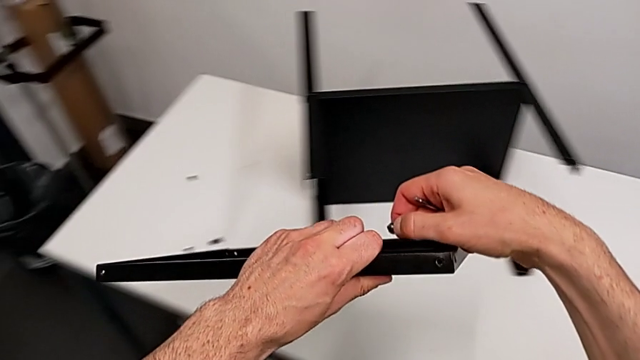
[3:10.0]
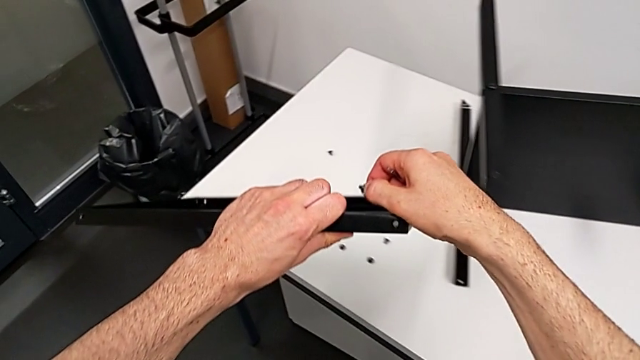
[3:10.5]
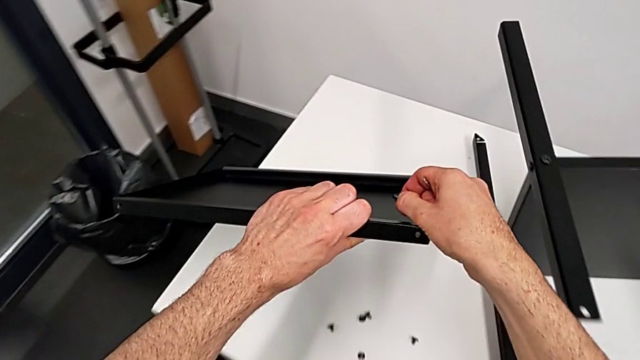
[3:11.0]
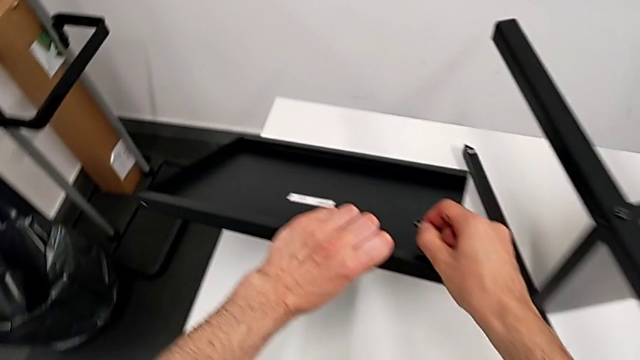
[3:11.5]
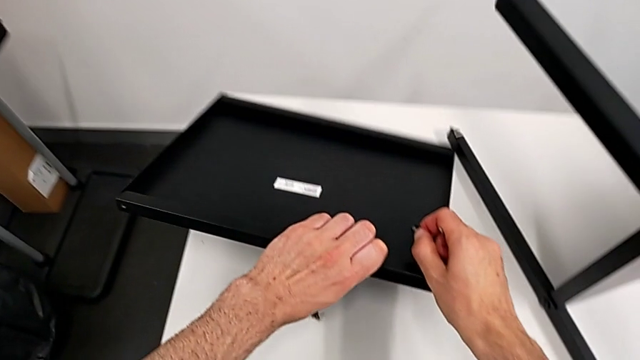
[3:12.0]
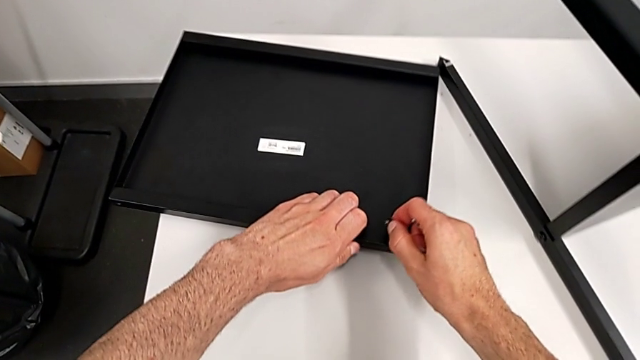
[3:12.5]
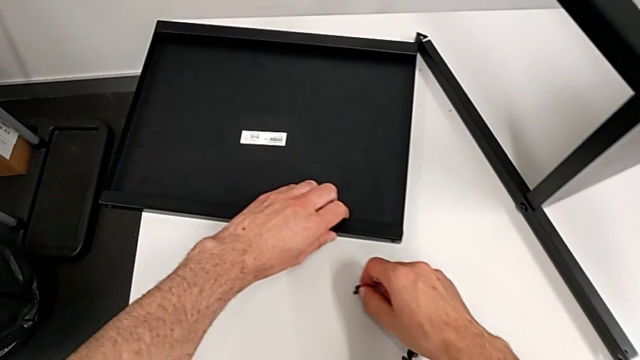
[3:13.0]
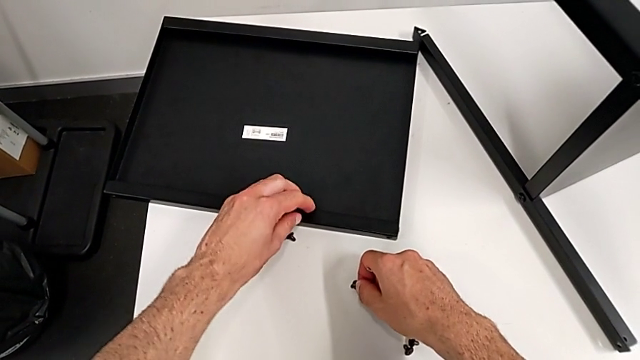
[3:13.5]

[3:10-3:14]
The camera wearer is disassembling the top tray. They place the top tray with the left hand, place the hex socket head with the right hand and slide it with the left hand.

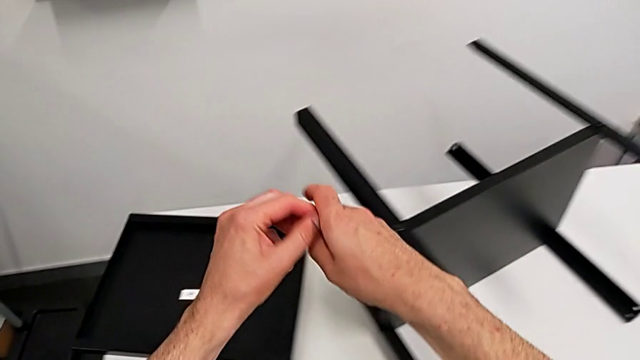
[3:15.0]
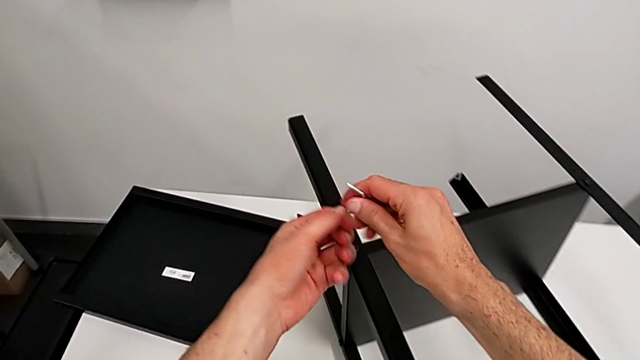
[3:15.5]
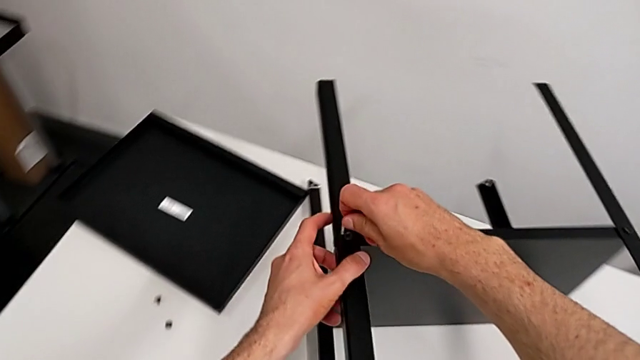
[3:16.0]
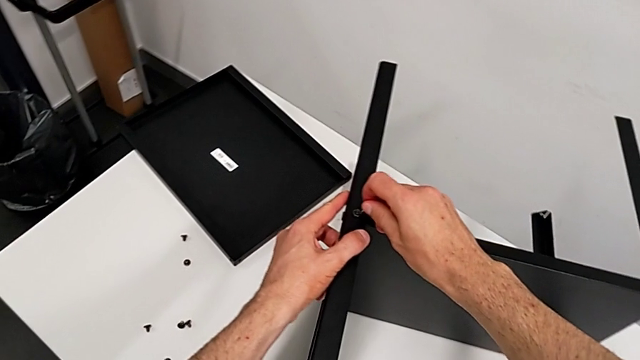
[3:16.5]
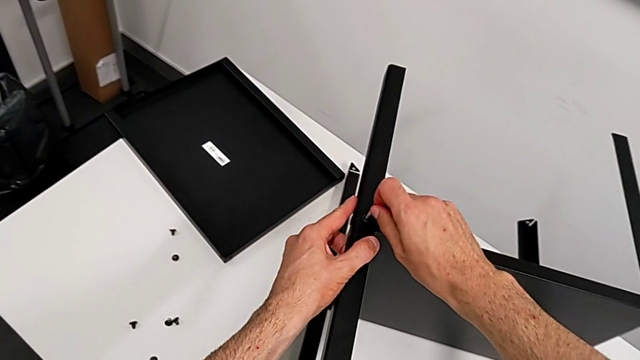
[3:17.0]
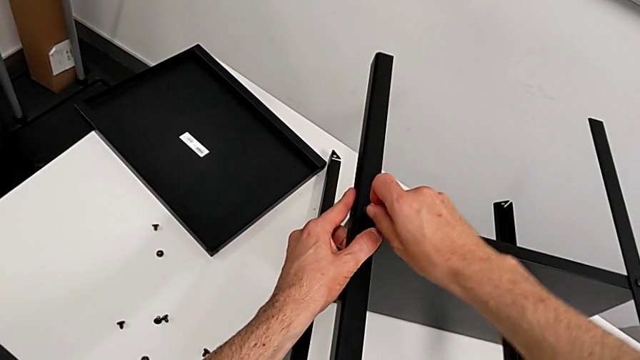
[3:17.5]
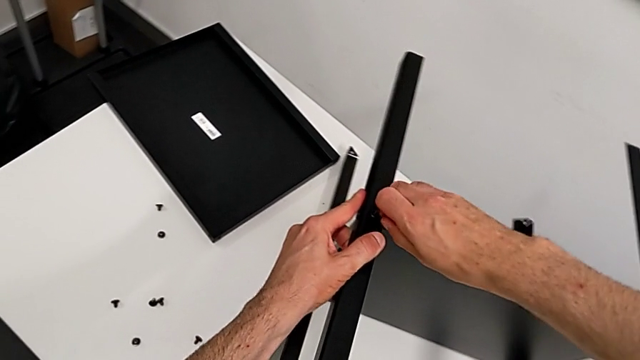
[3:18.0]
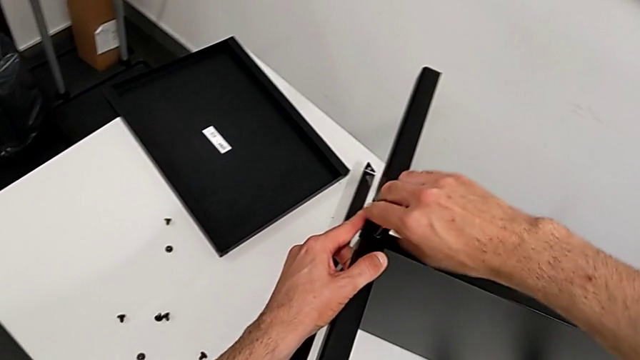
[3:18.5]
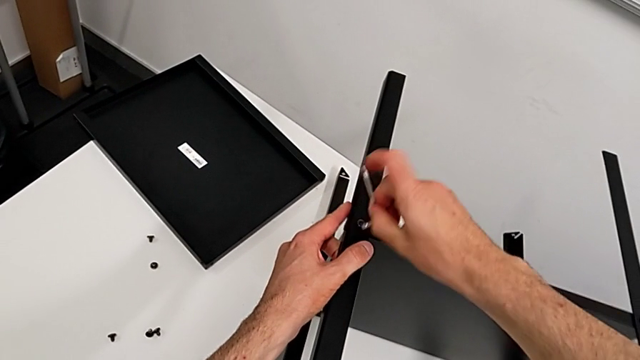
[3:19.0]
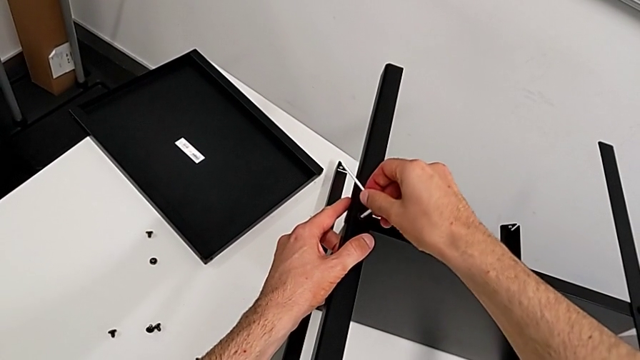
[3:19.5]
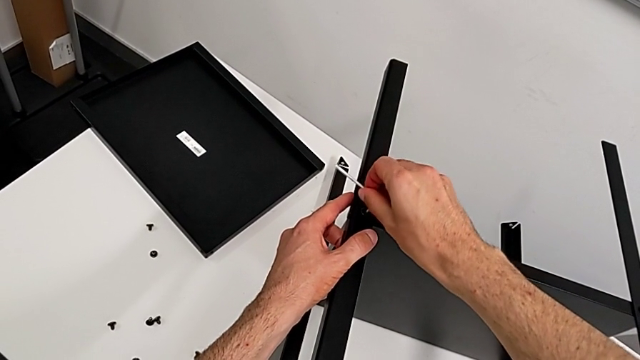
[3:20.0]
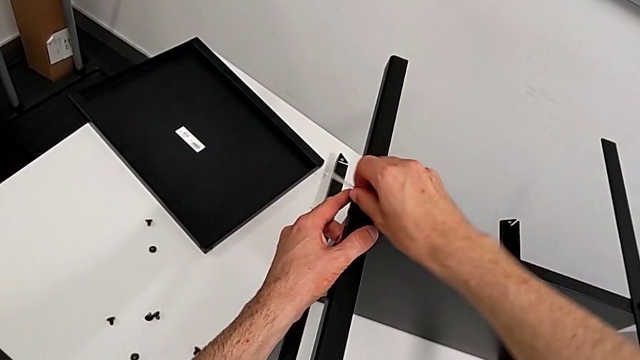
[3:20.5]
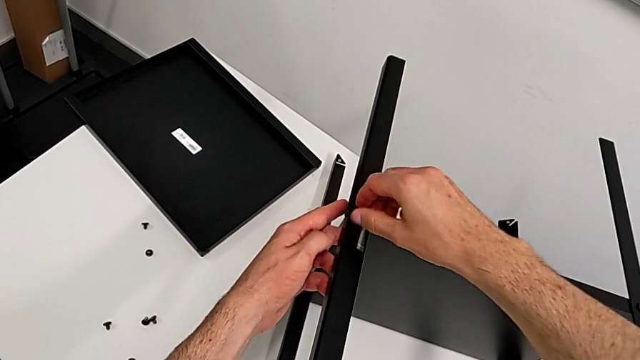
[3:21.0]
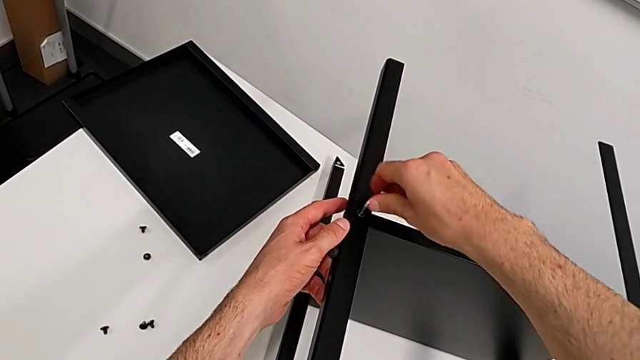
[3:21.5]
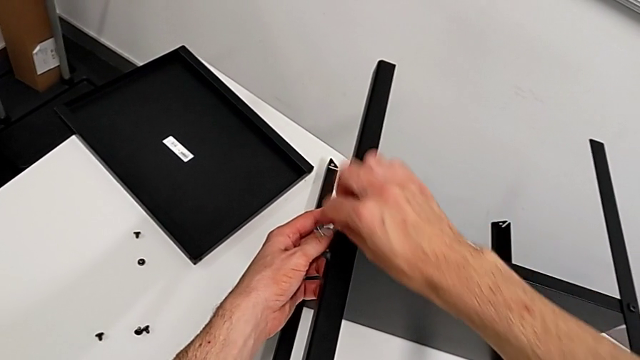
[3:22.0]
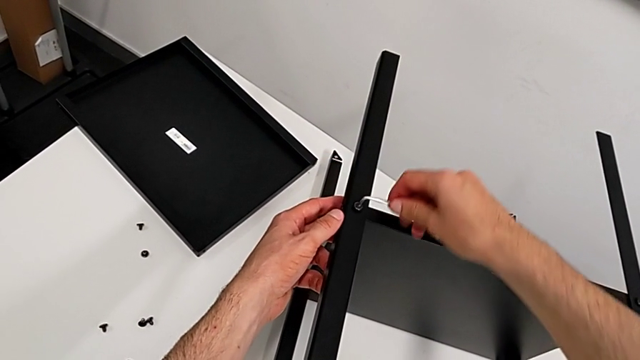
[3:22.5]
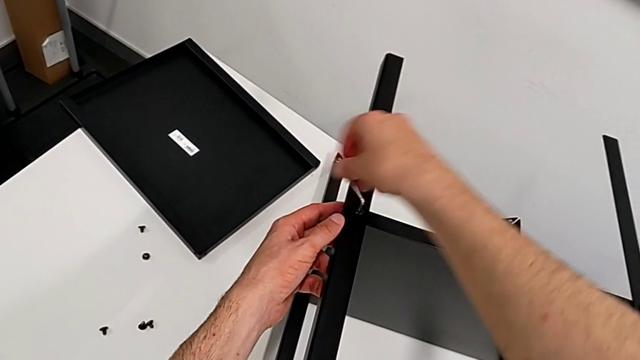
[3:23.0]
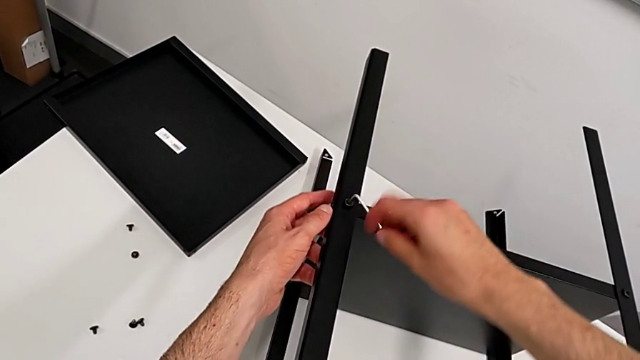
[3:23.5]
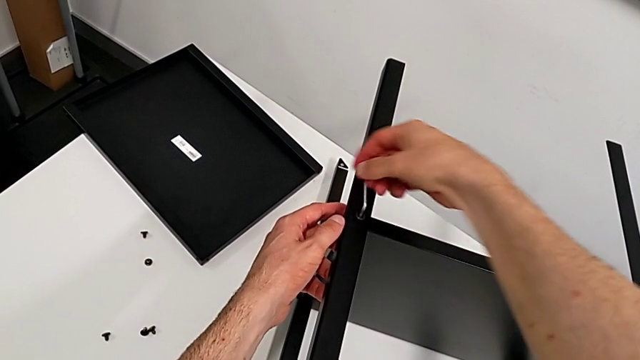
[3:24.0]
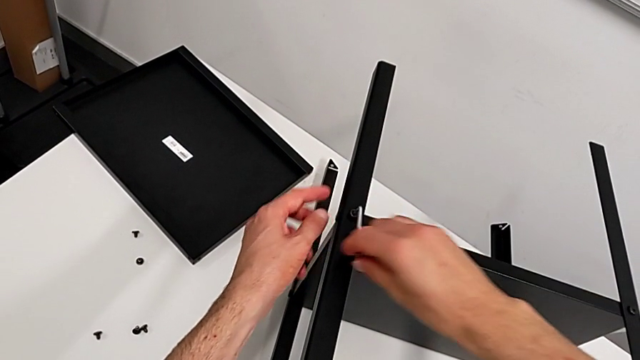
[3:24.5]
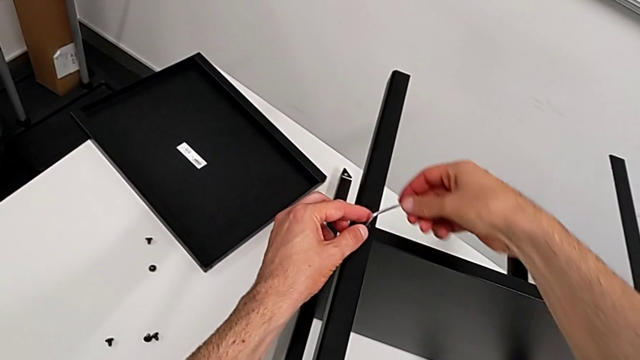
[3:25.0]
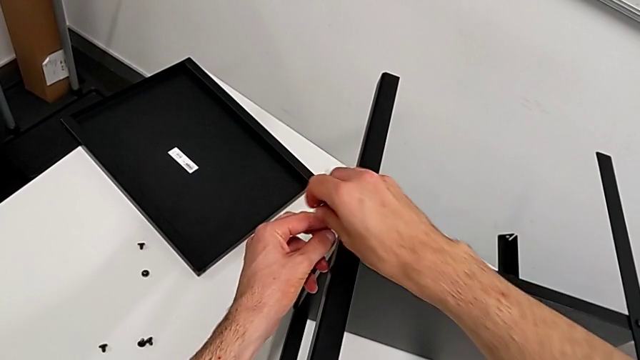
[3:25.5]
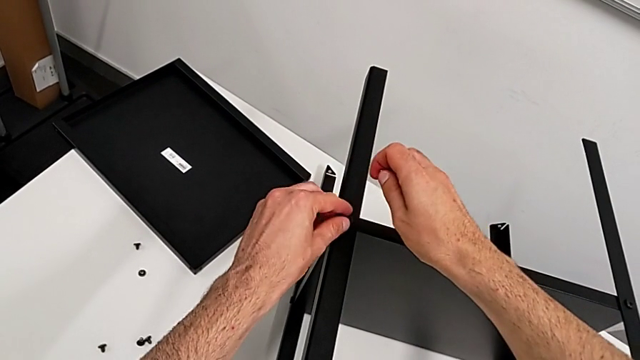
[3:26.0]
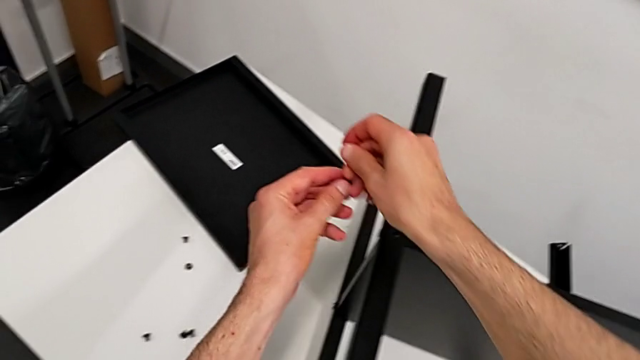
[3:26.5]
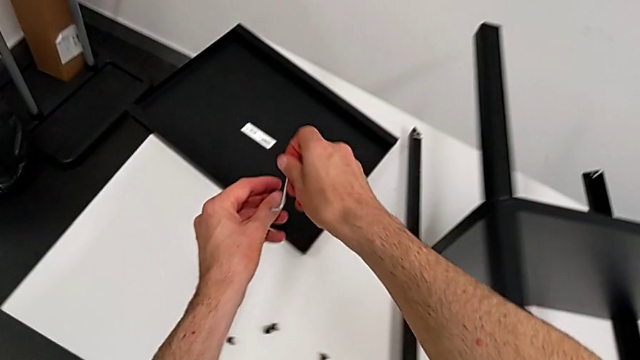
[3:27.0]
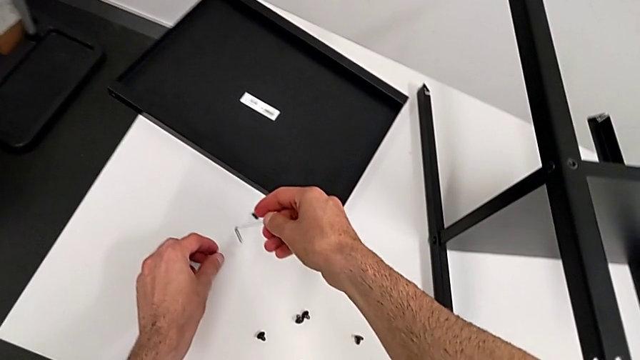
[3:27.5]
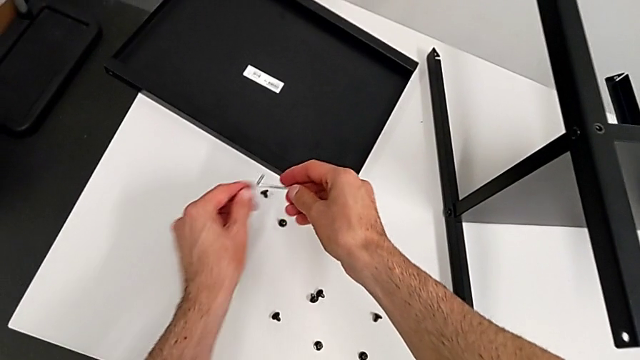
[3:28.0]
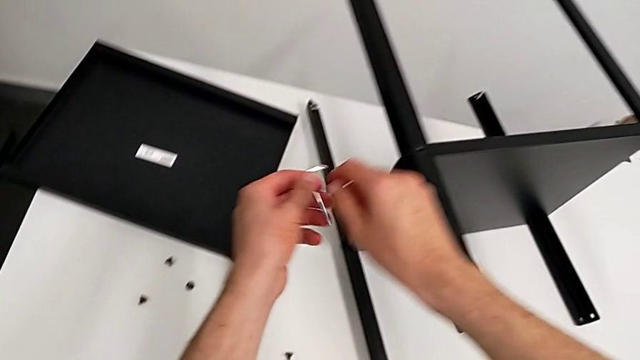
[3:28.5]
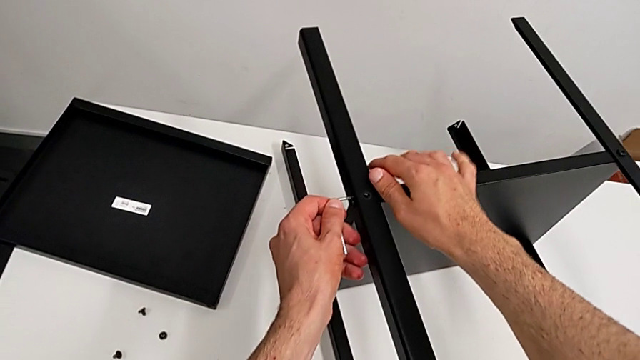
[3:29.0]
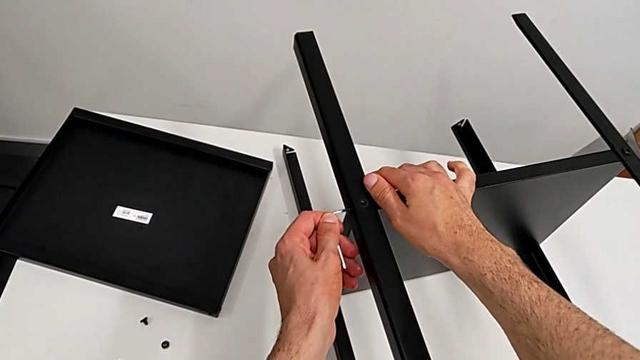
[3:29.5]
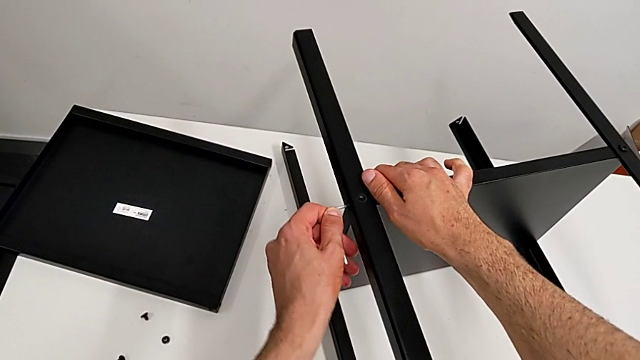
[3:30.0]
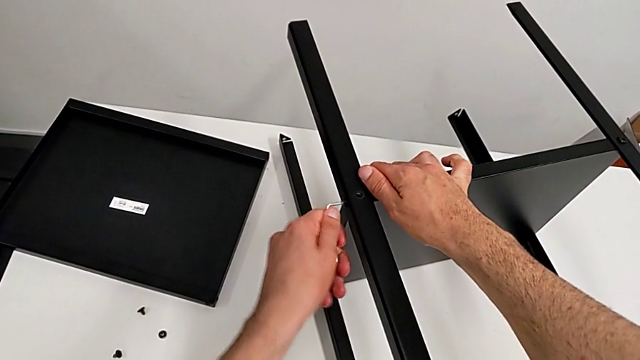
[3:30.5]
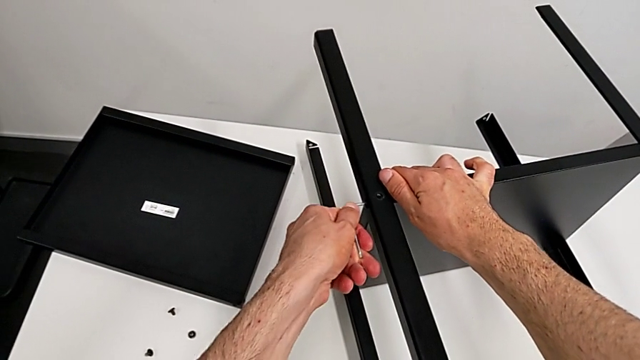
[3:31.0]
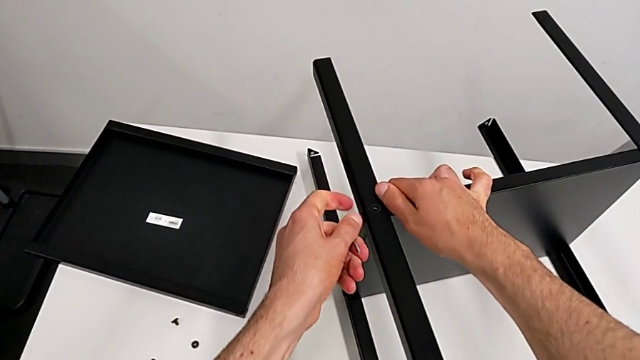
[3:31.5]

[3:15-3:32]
The camera wearer is disassembling the first leg. They rotate the Allen wrench, insert it, unscrew the hex socket head, withdraw the Allen wrench, grab the hex socket head, place it, grab the Allen wrench, insert it and unscrew the hex socket head.
